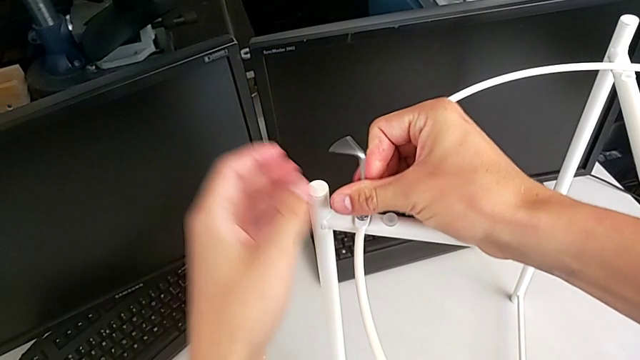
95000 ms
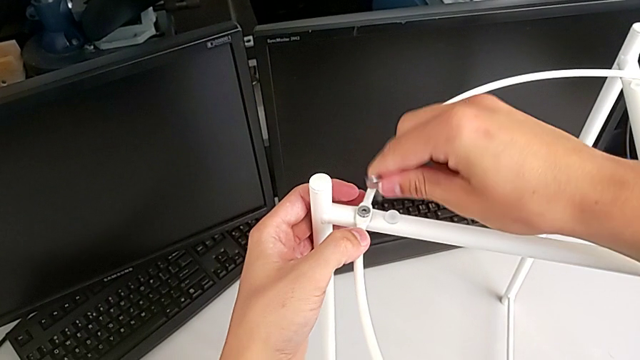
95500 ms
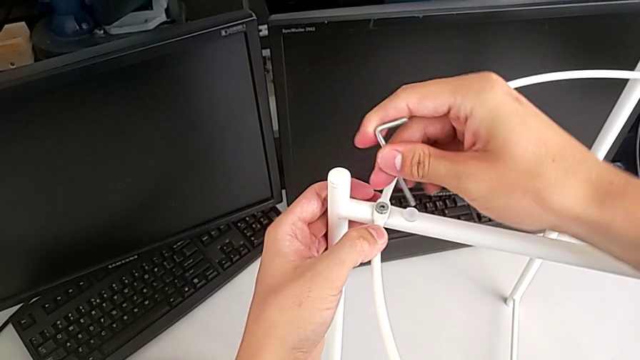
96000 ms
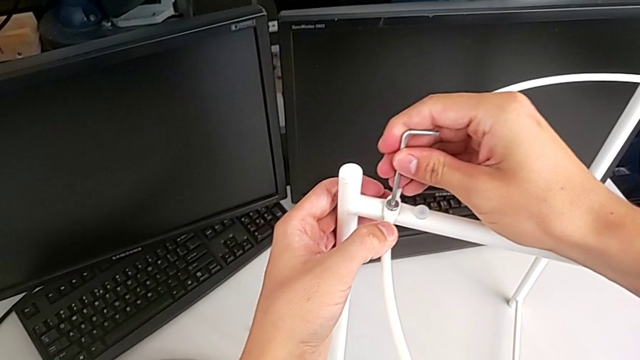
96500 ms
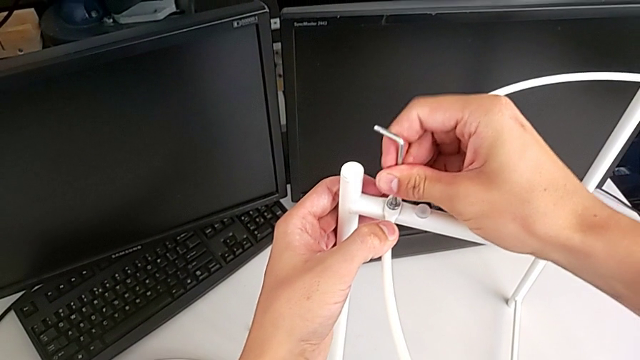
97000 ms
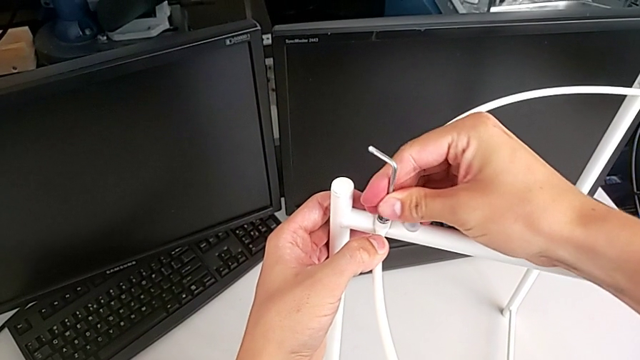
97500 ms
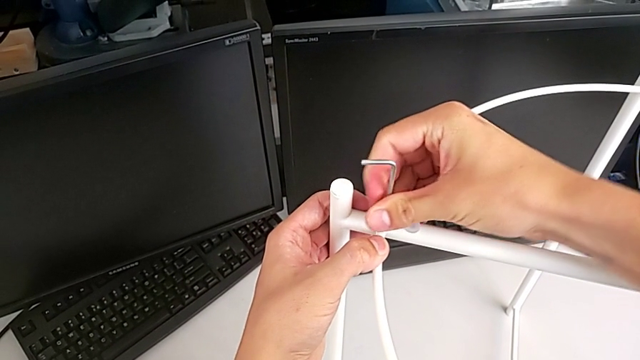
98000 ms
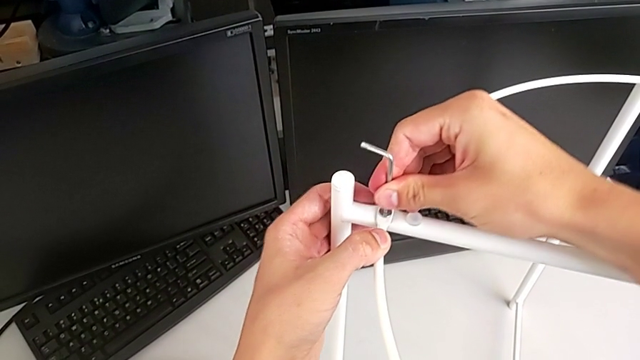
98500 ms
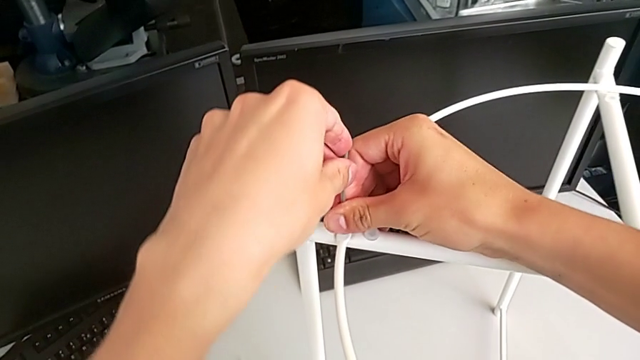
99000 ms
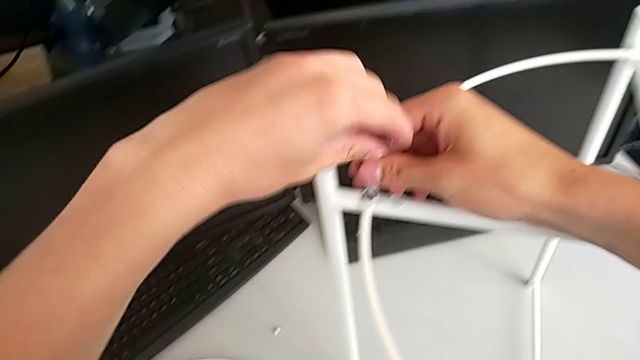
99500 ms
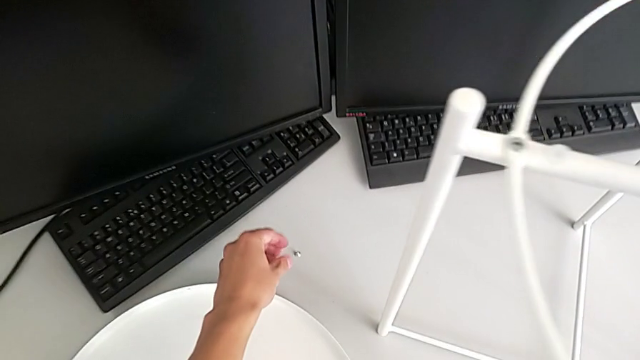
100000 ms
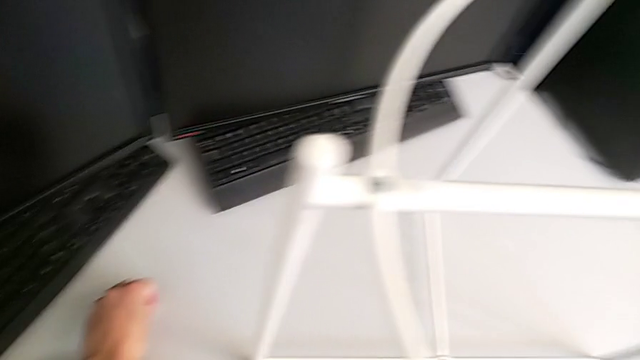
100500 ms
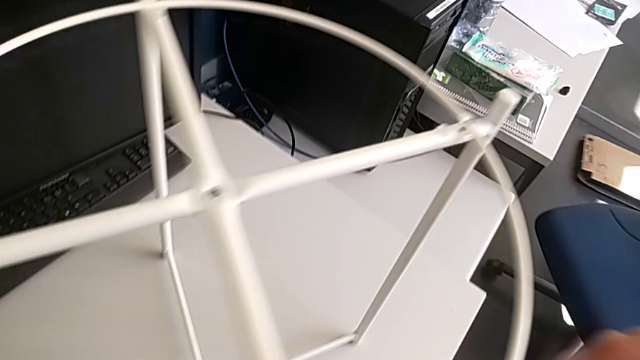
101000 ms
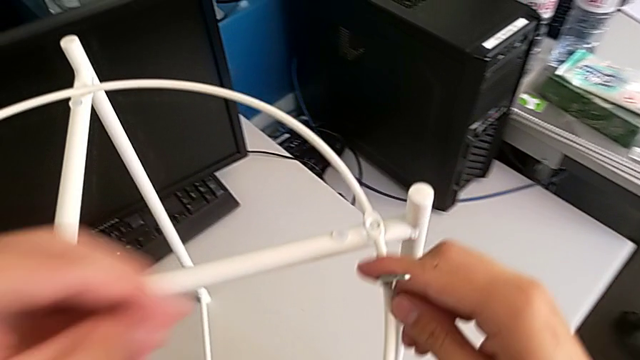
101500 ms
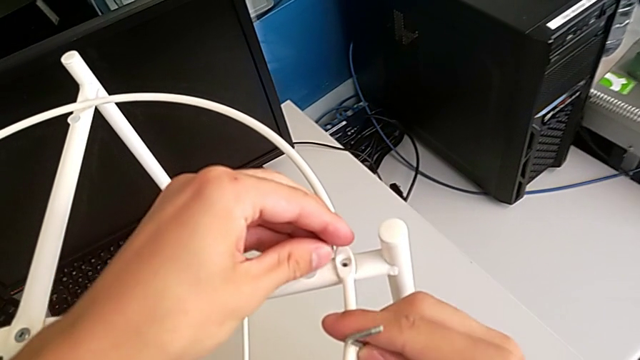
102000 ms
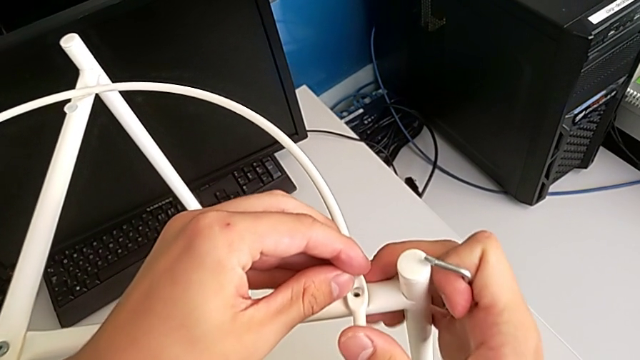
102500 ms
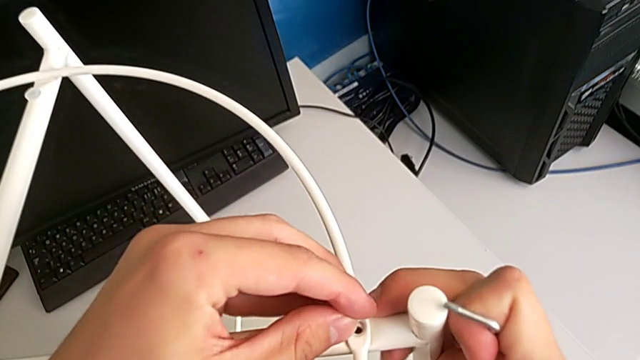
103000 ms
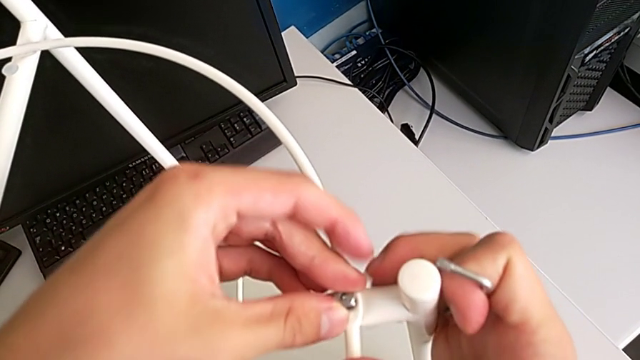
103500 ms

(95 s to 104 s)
The camera wearer is assembling the circle on the legs. They keep screwing the hex socket head, withdraw the Allen wrench, grab the hex socket head and insert it.

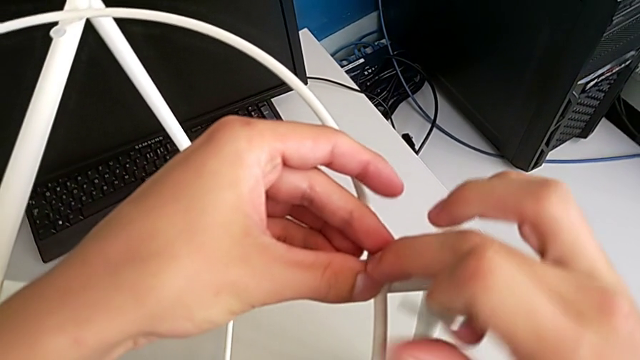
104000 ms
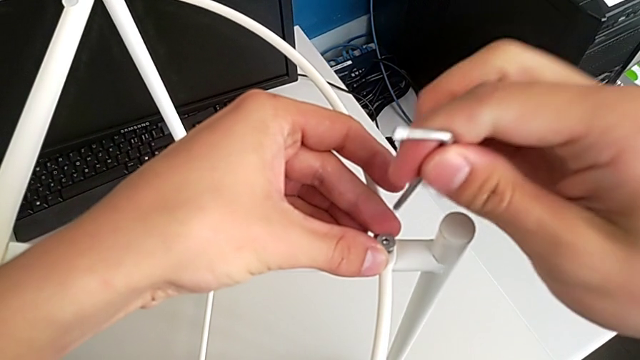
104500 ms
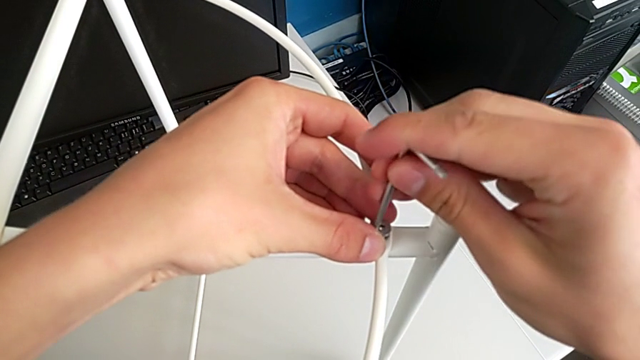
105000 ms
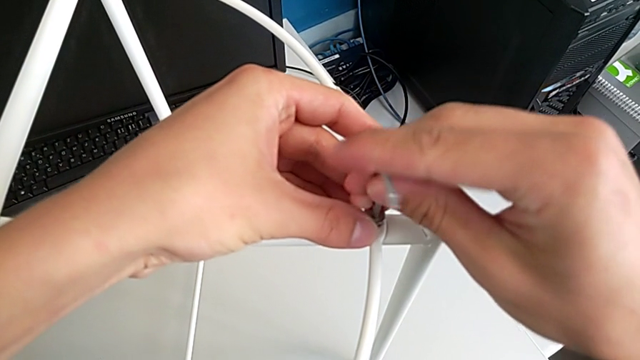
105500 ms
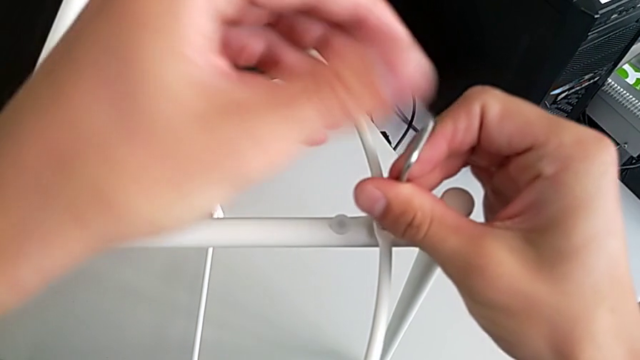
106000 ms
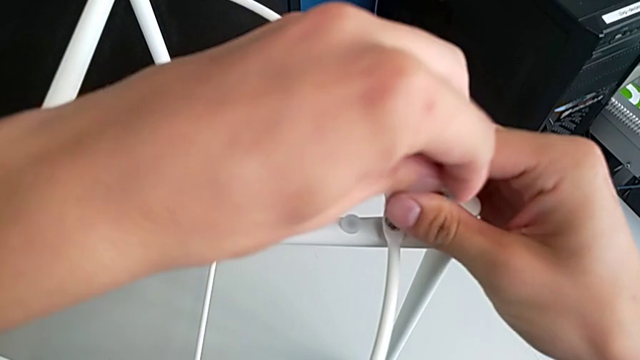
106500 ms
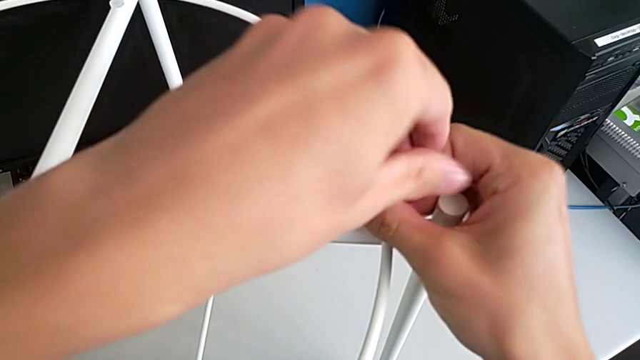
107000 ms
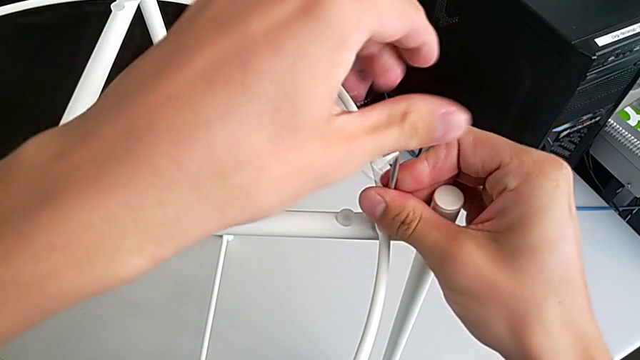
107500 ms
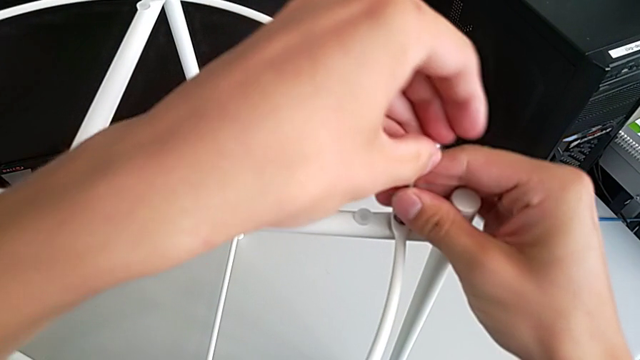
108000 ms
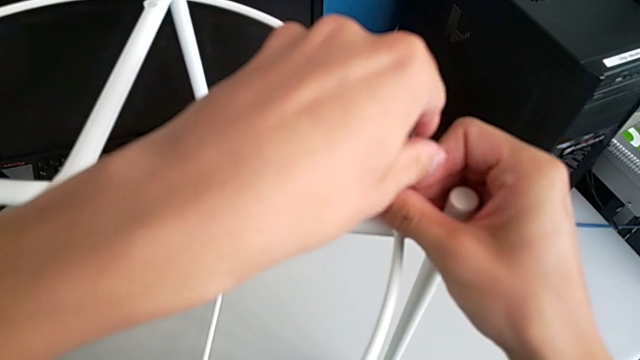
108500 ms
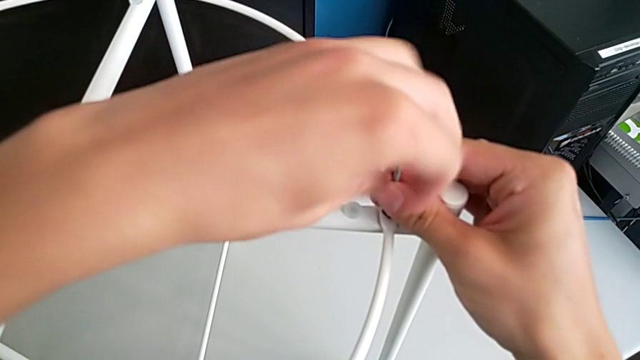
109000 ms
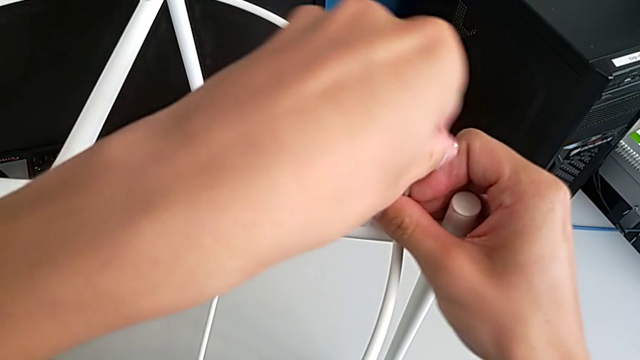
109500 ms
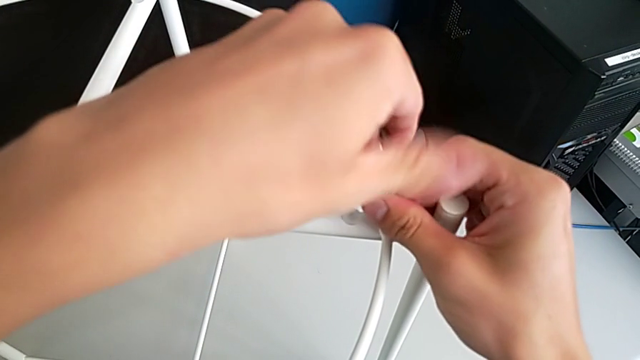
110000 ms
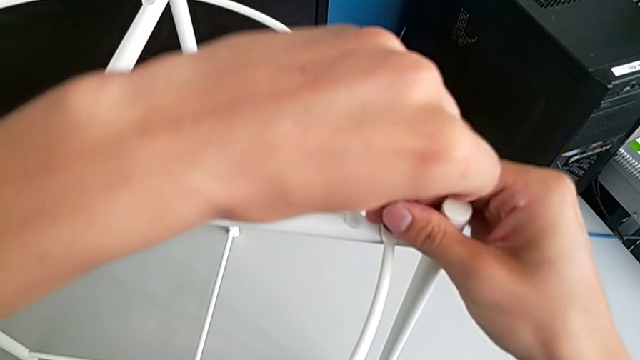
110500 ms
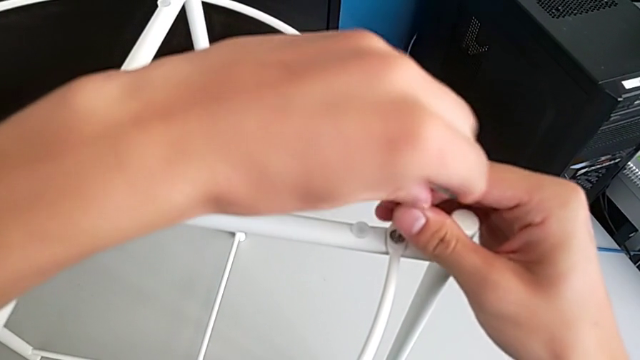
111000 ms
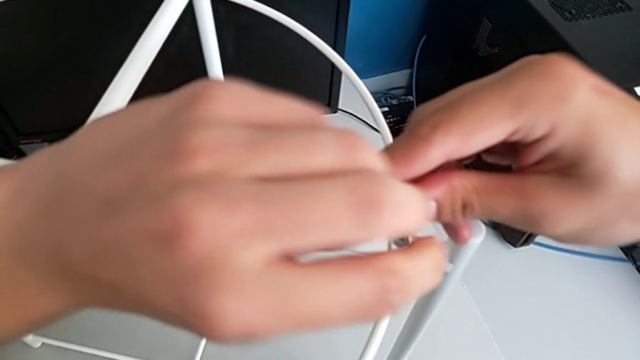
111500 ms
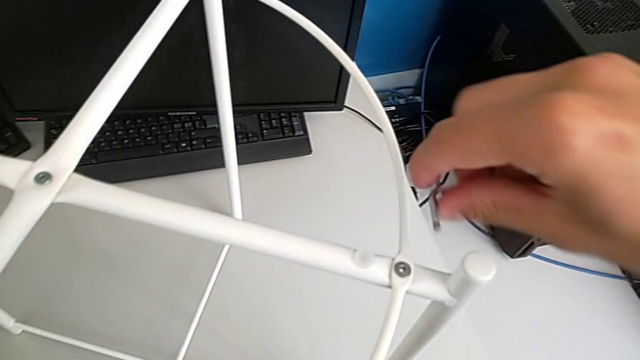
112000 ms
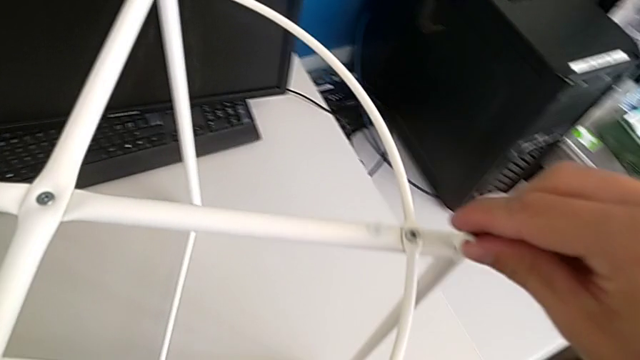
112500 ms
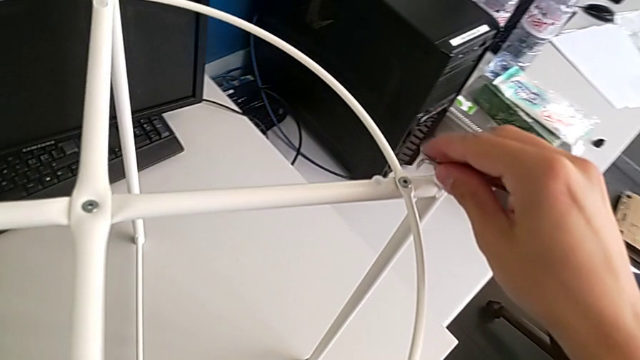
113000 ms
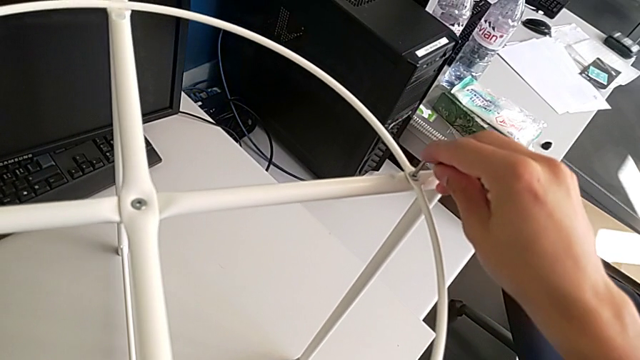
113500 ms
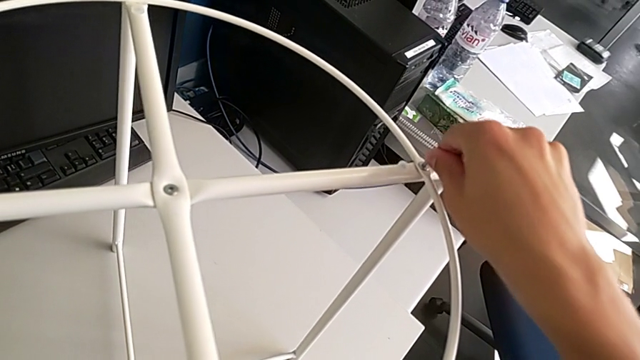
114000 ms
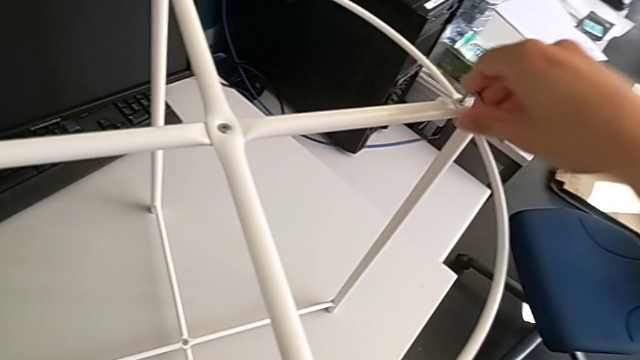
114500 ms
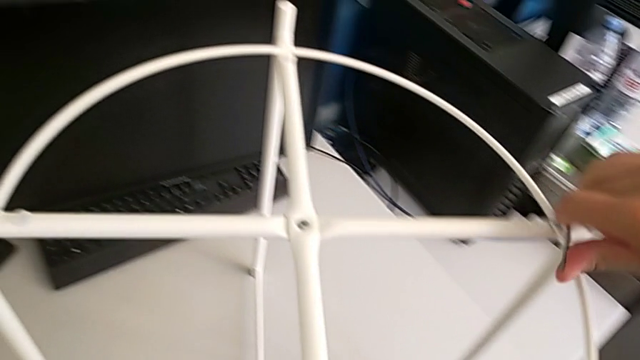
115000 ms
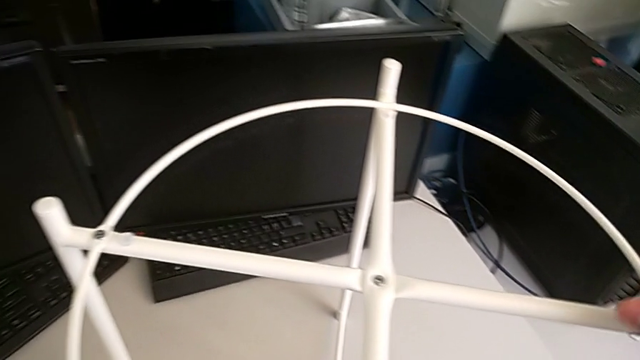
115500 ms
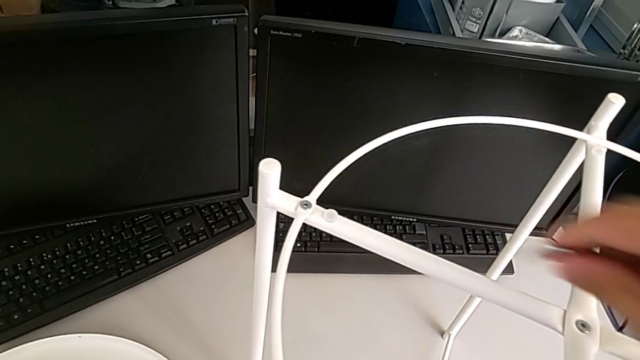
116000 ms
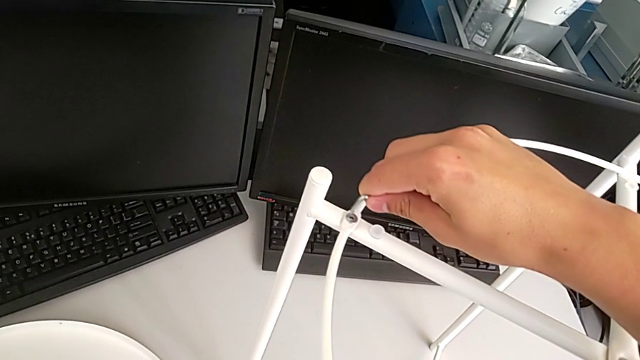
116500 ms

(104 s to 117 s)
The camera wearer is assembling the circle on the legs. They insert the Allen wrench, screw the hex socket head, withdraw the Allen wrench and insert it.
